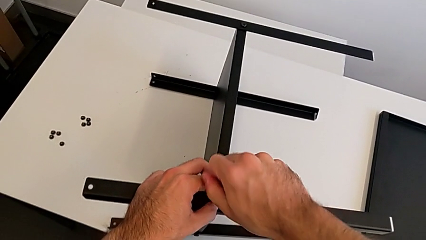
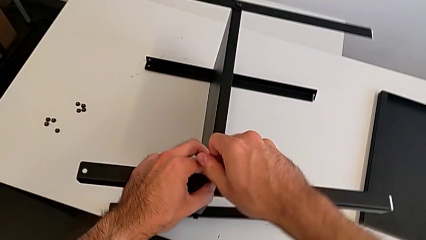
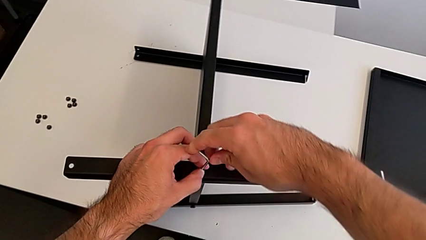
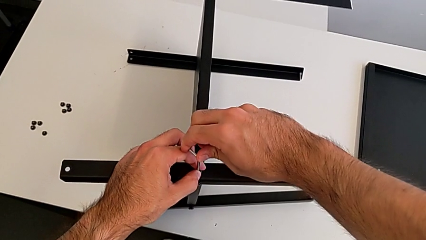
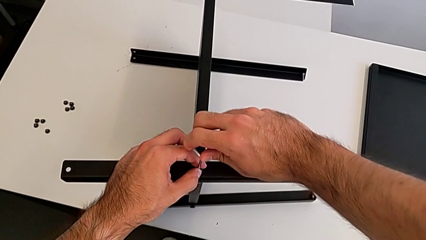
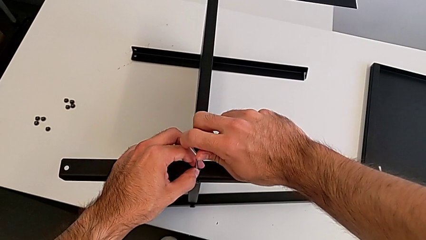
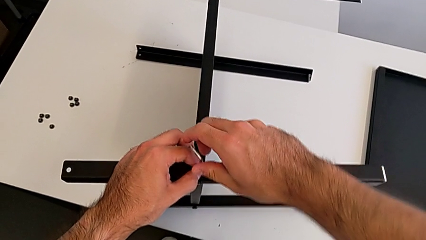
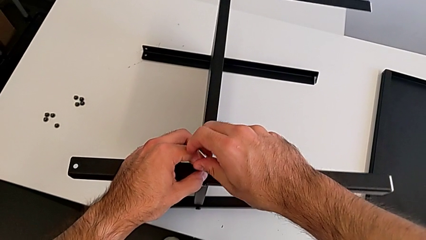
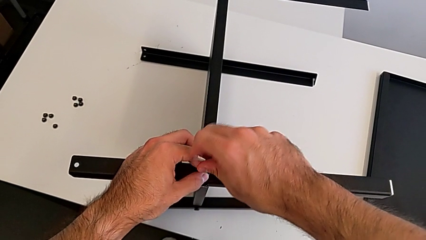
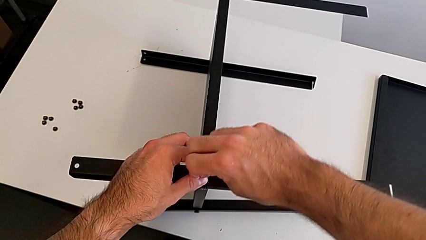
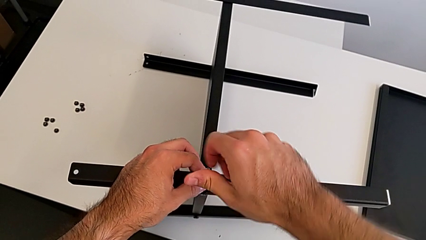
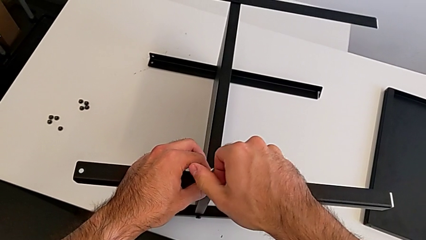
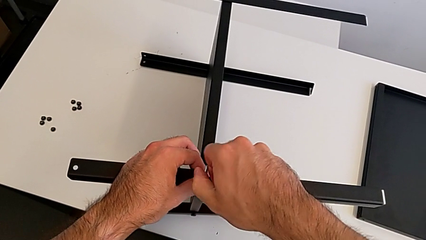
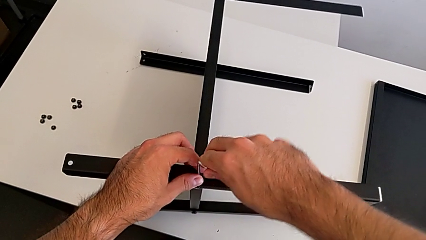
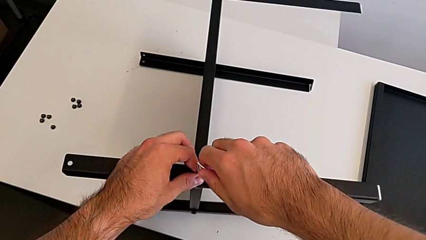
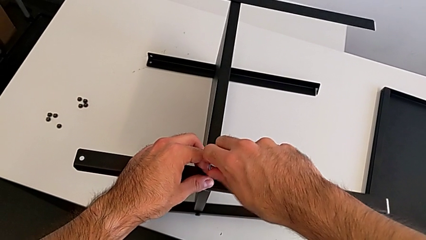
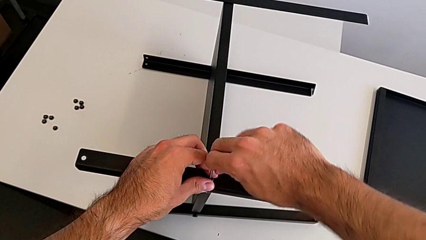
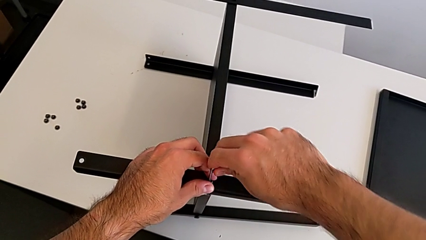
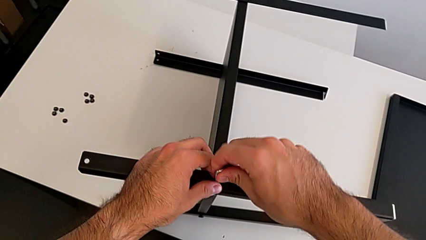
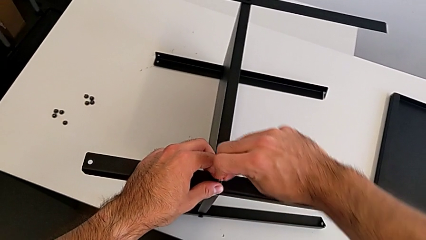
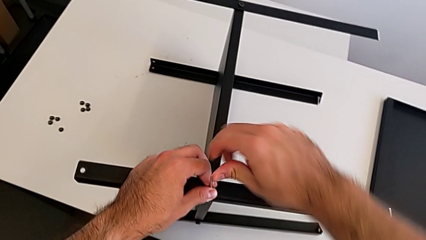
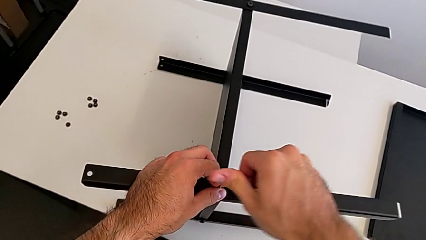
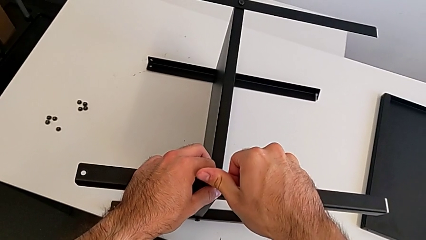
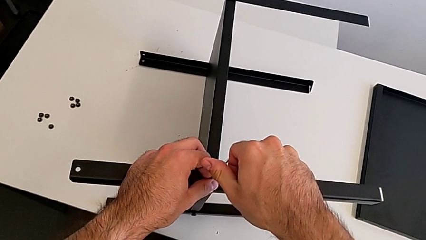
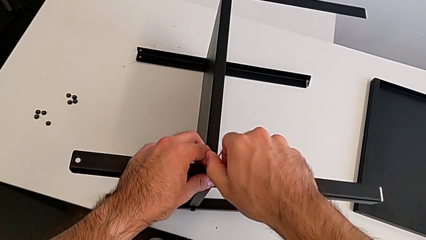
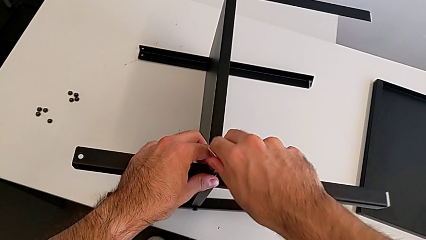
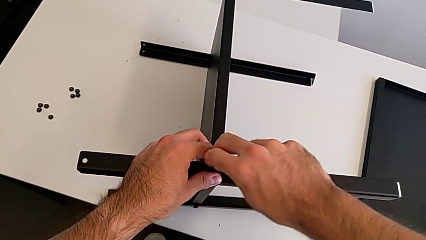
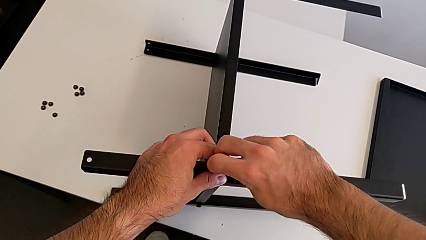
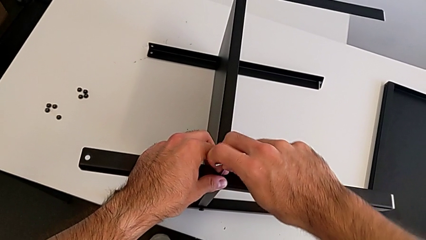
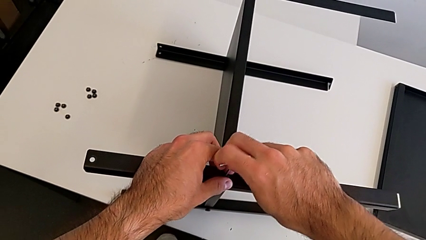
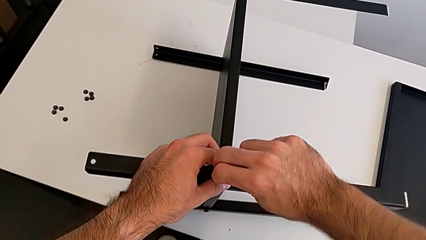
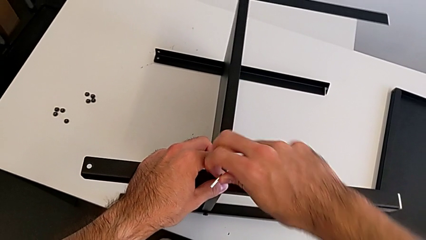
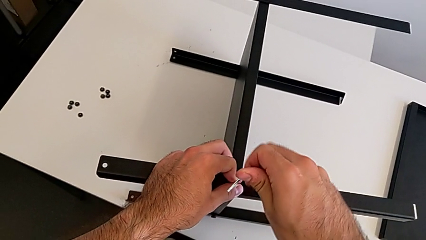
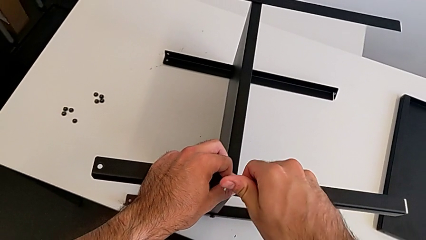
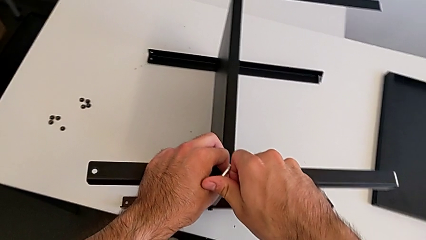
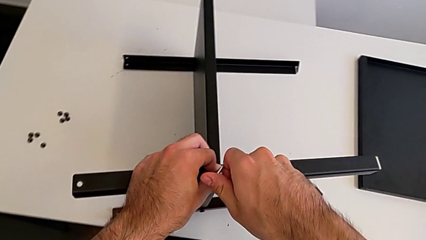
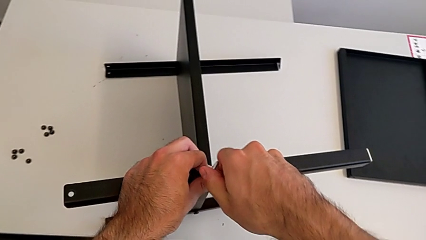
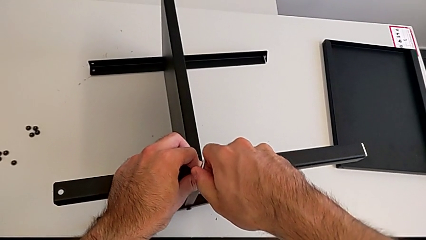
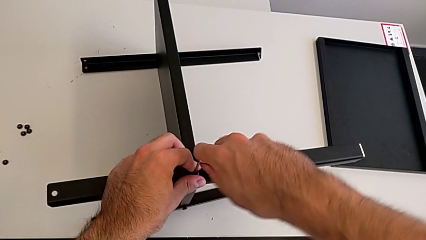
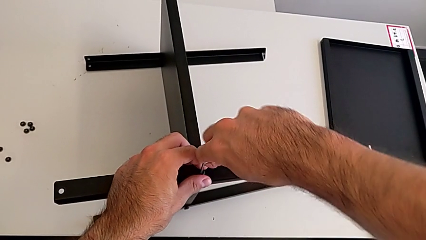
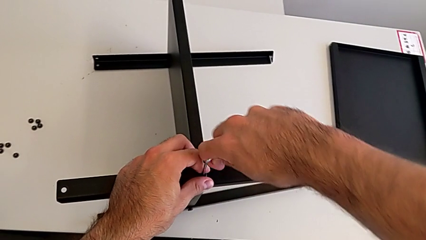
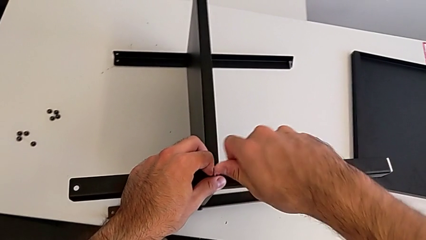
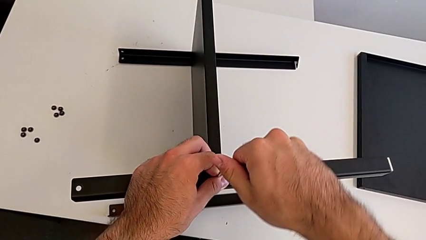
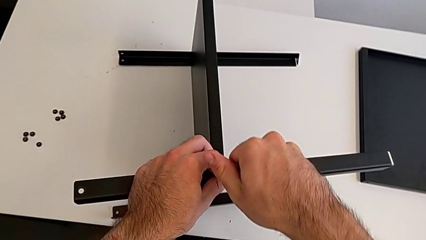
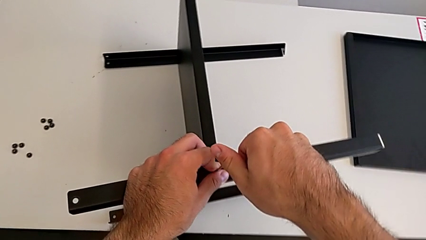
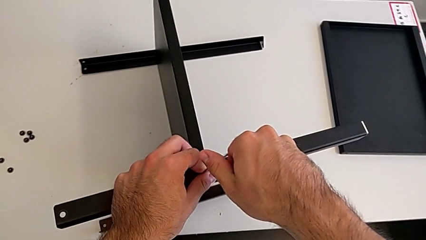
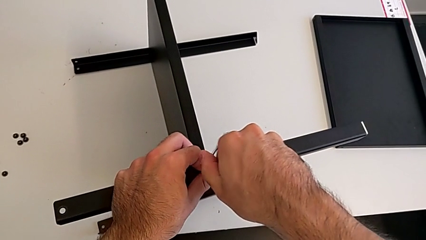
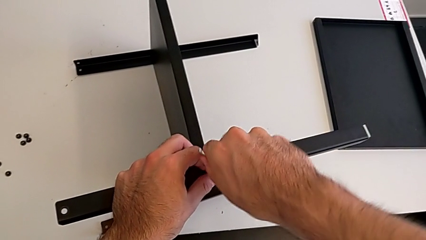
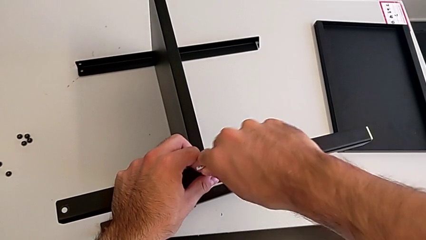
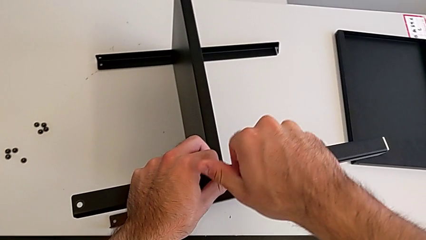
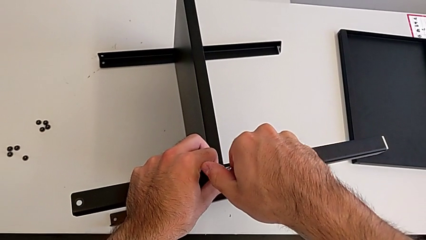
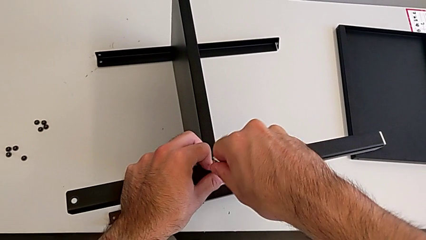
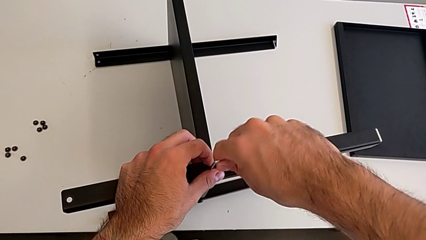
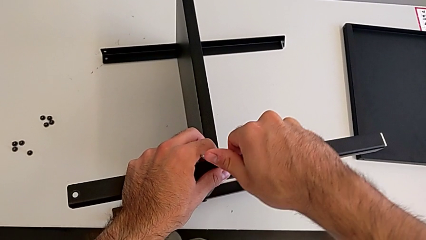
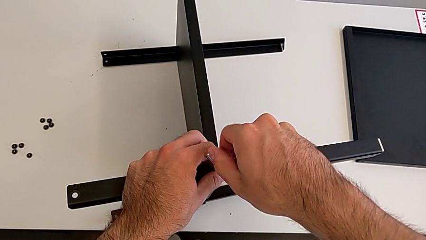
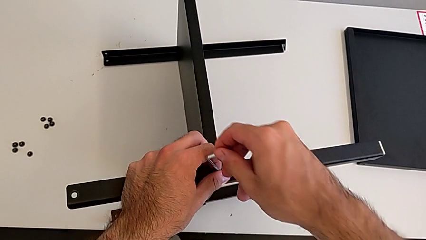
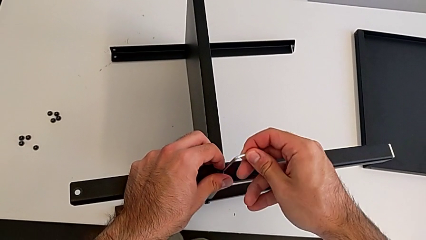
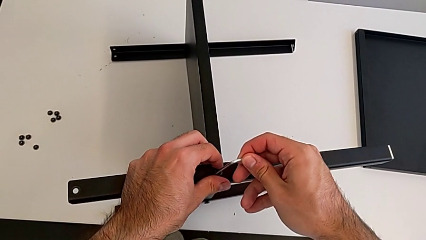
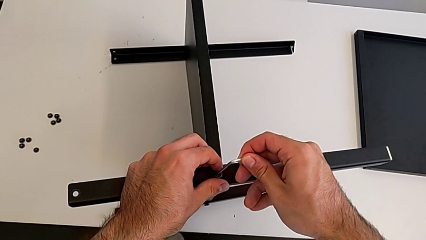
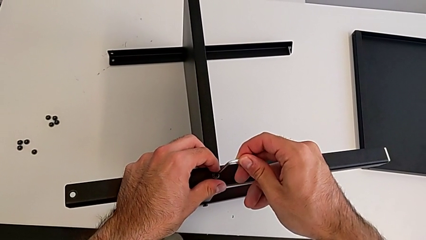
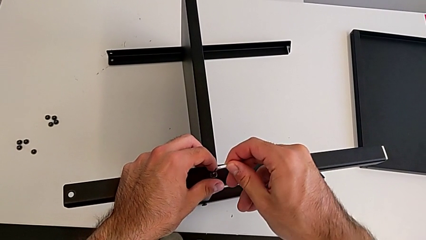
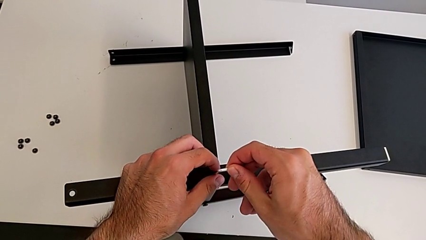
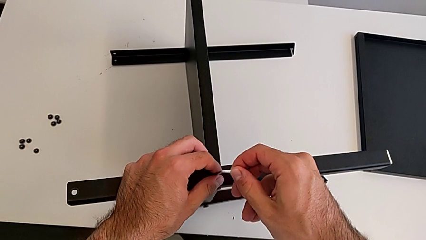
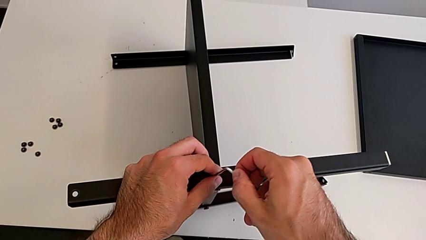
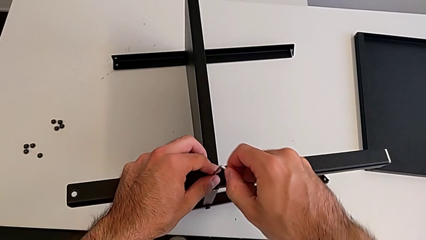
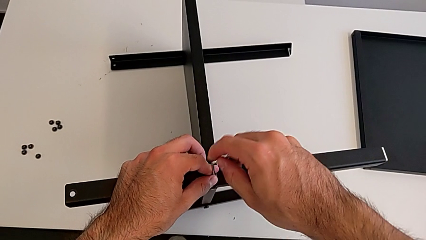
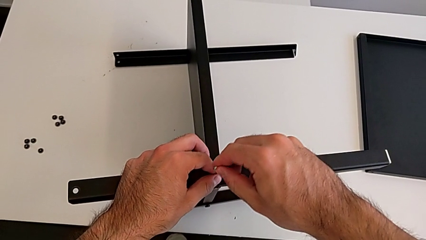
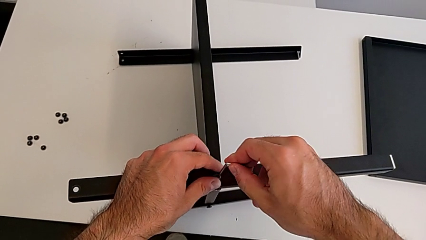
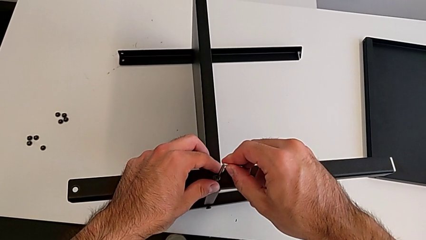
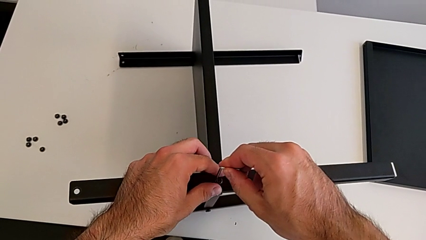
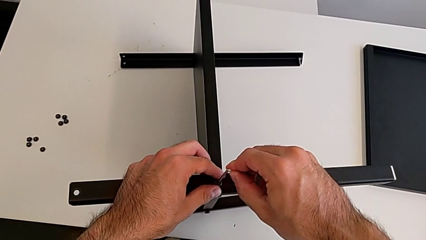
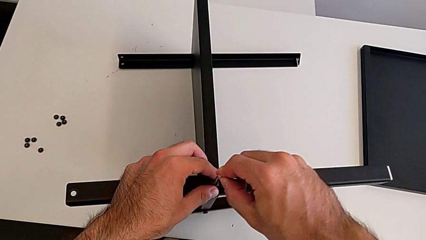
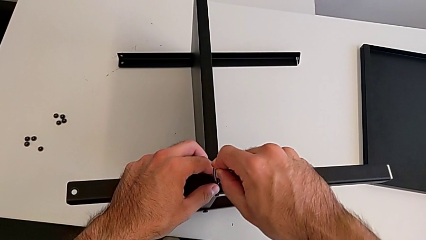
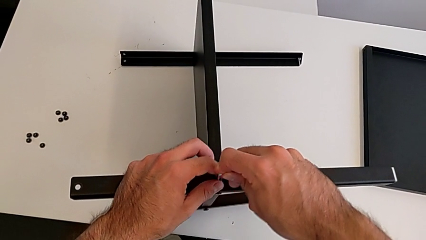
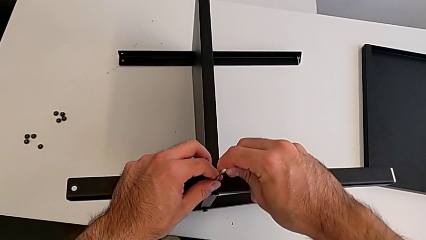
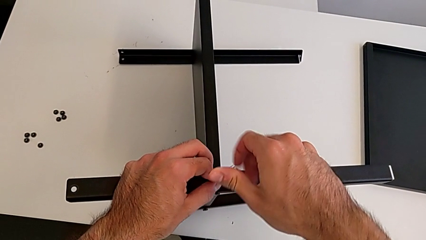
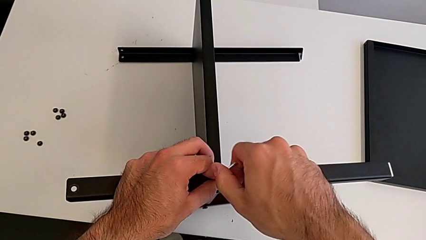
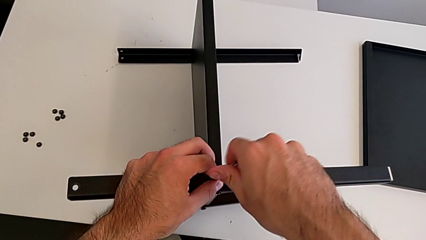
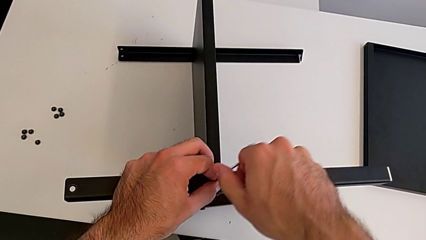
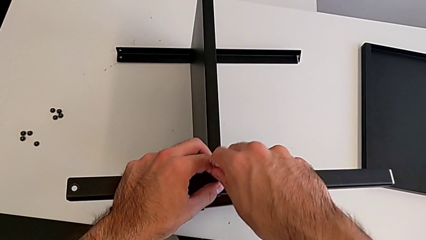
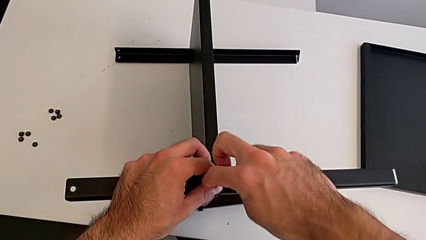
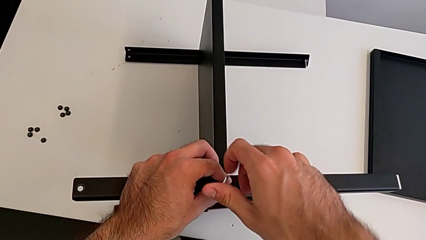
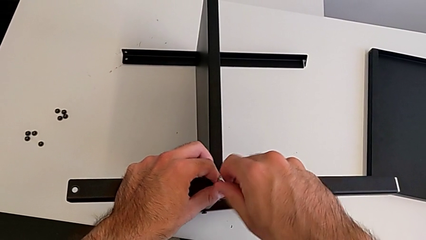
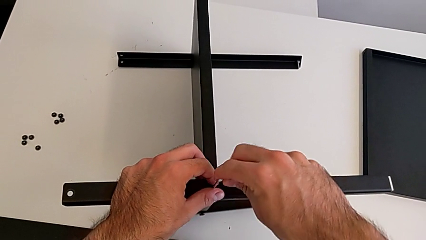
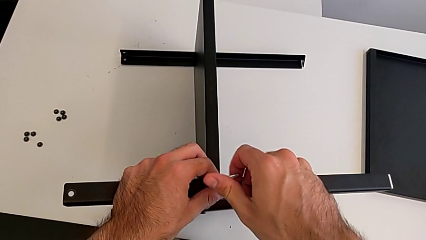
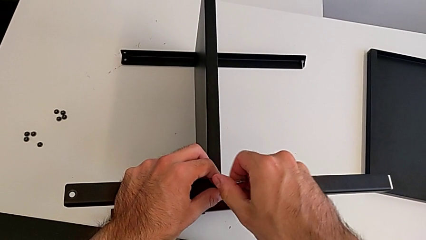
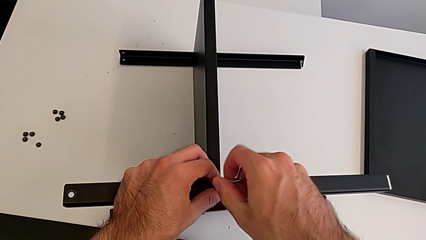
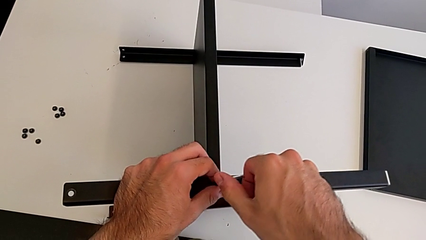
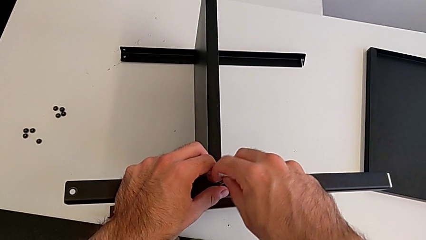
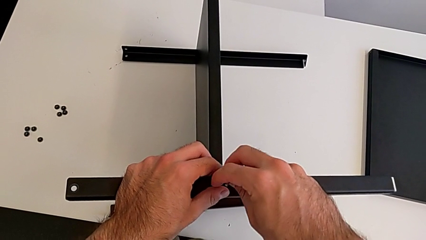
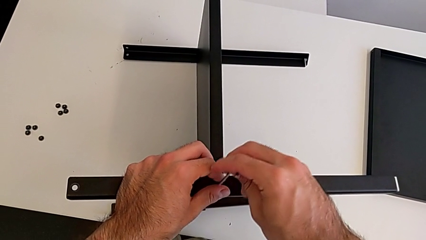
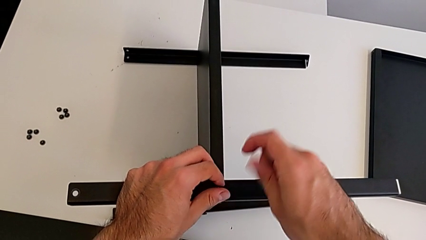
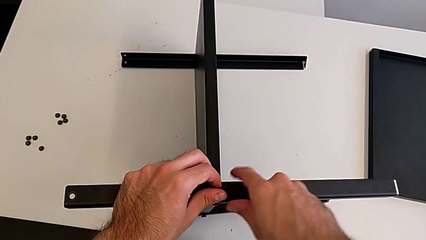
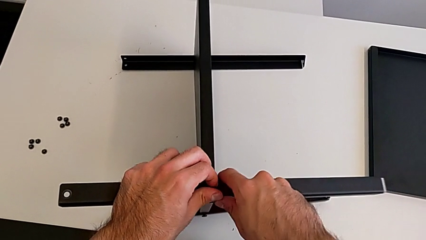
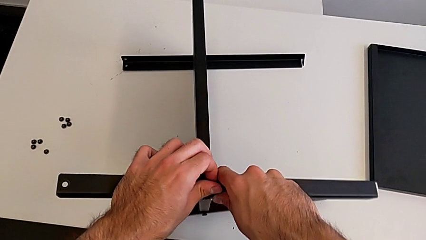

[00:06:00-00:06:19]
The camera wearer is disassembling the first leg with the Allen key. They keep unscrewing the hex socket head, withdraw the Allen wrench, insert it, unscrew the hex socket head, withdraw the Allen wrench and disassemble the hex socket head.
